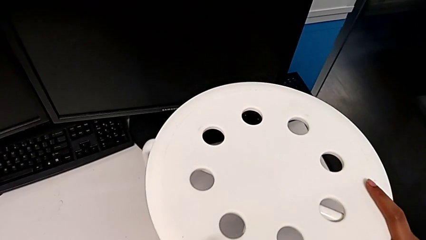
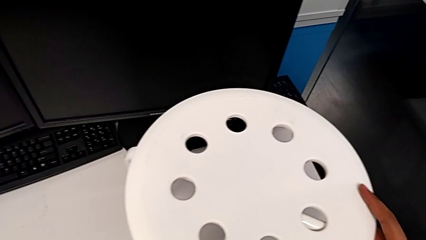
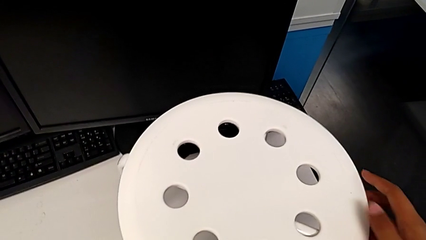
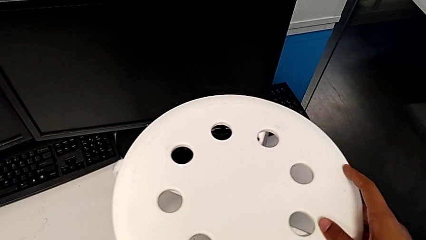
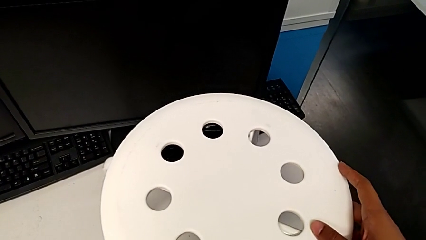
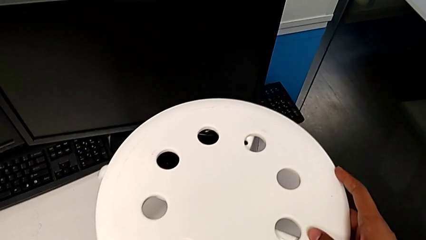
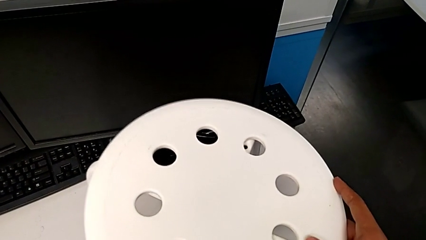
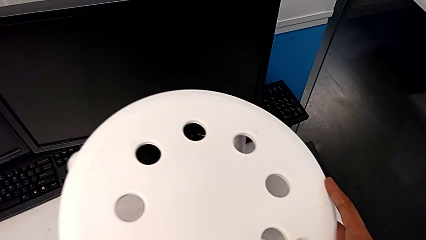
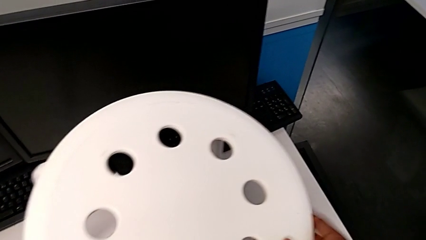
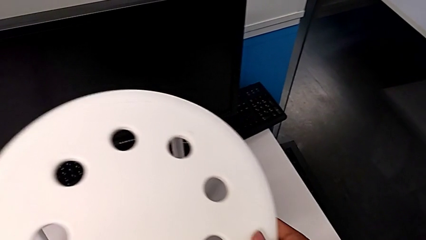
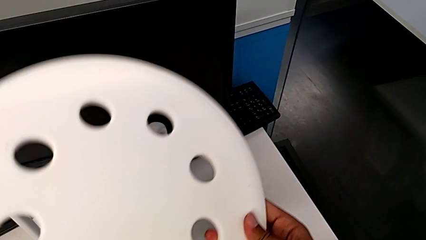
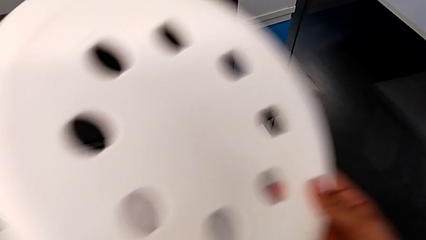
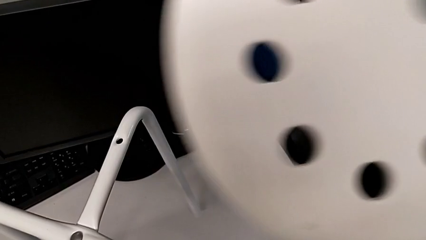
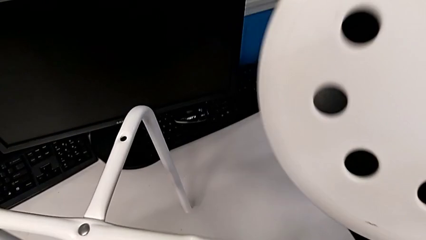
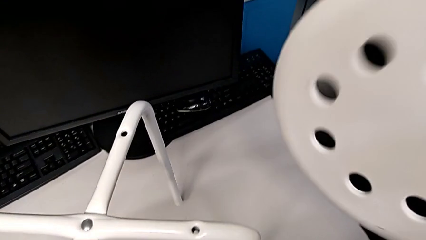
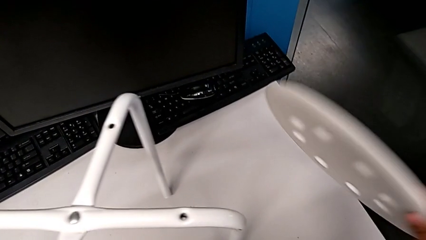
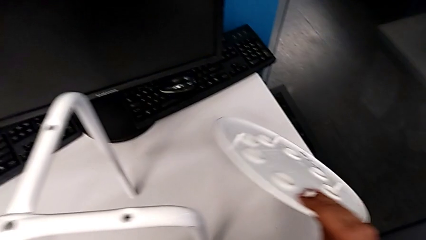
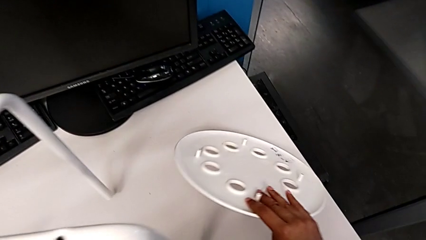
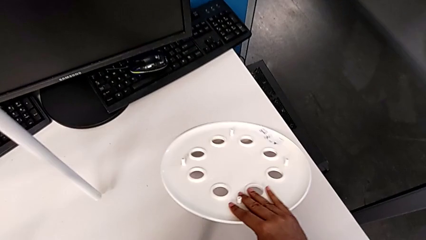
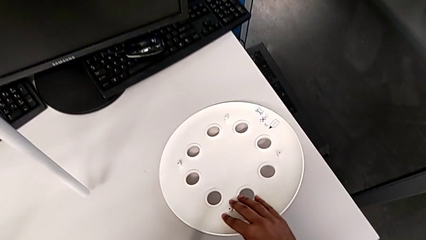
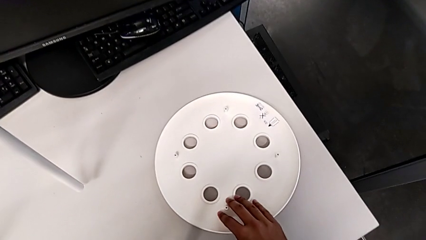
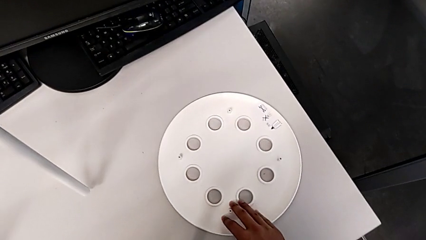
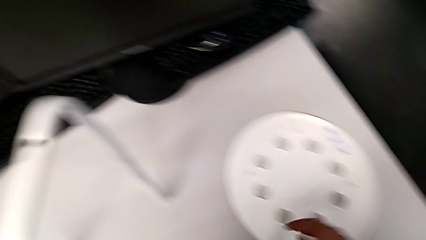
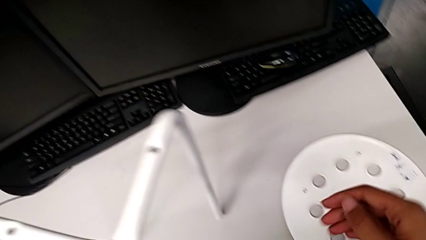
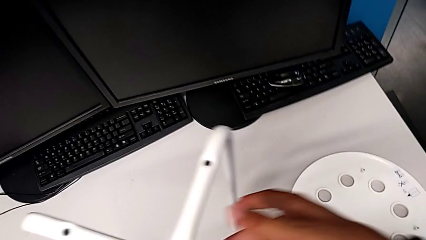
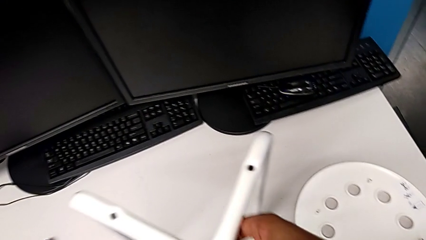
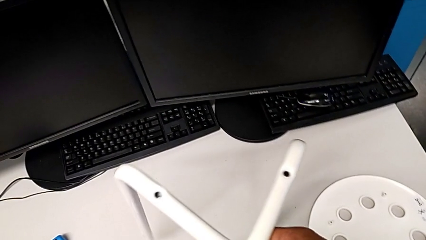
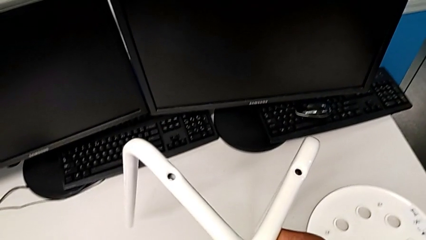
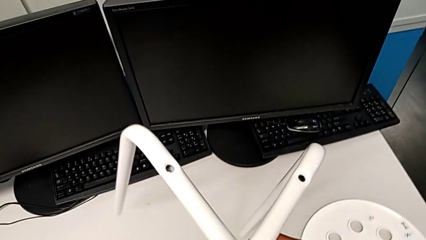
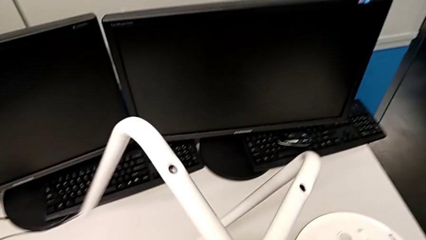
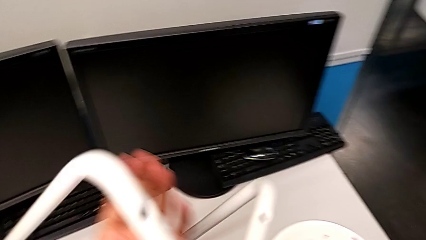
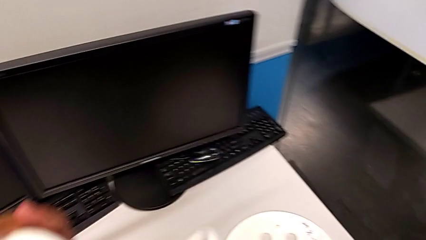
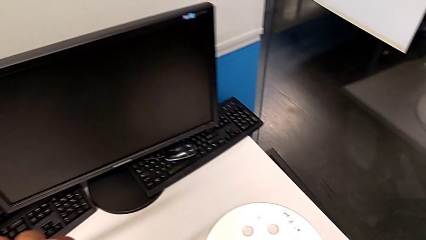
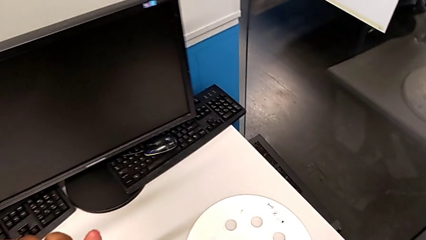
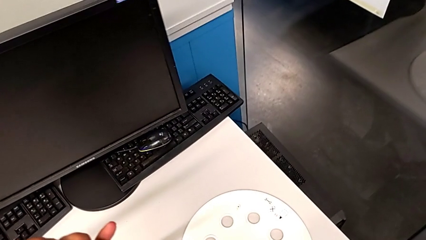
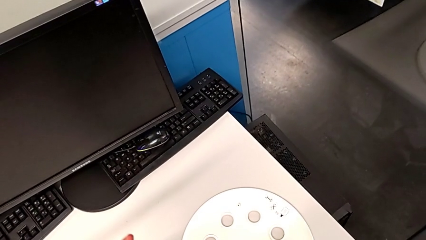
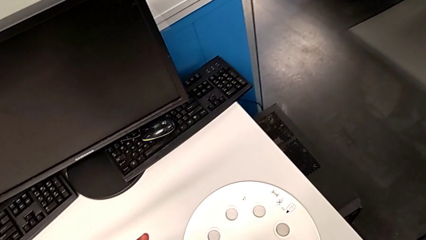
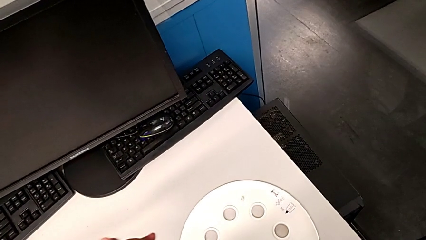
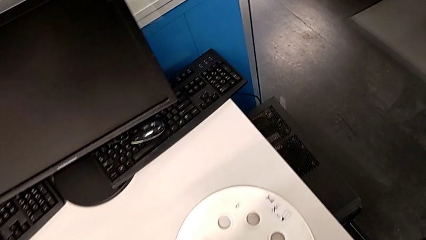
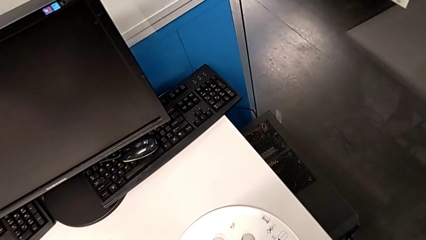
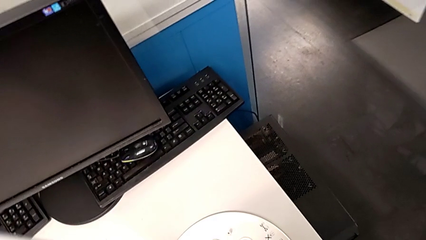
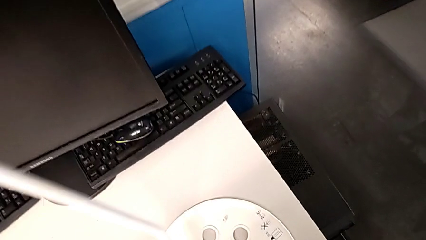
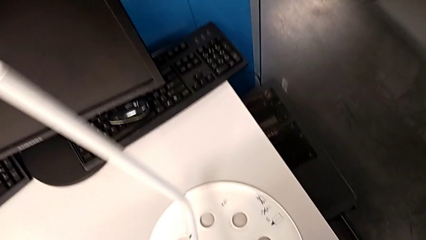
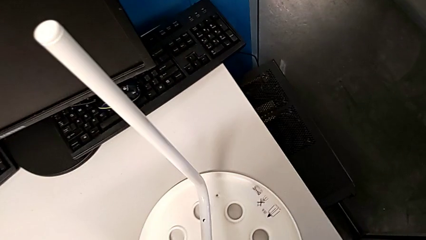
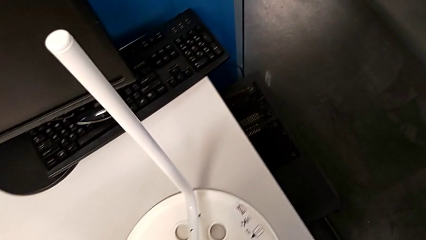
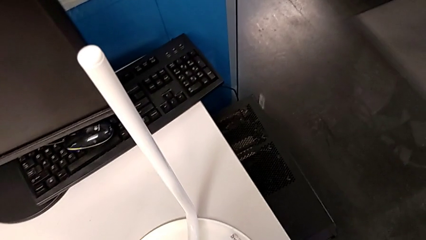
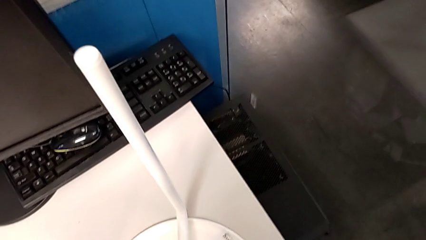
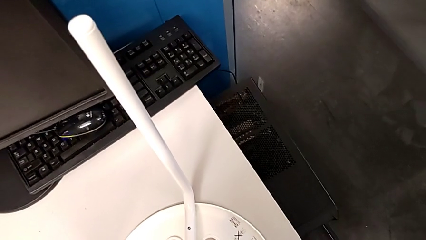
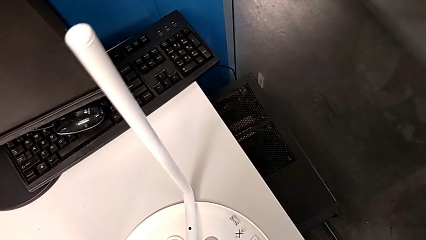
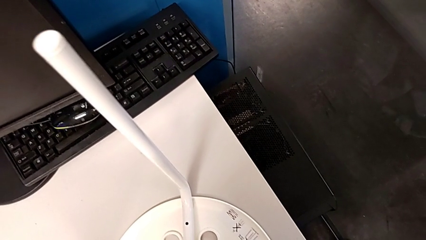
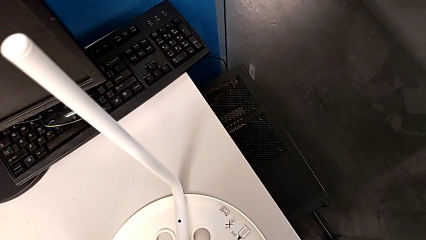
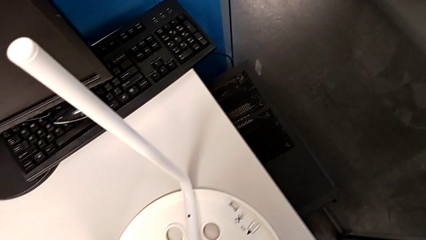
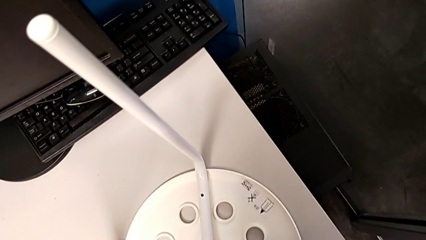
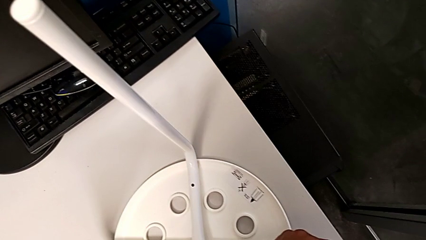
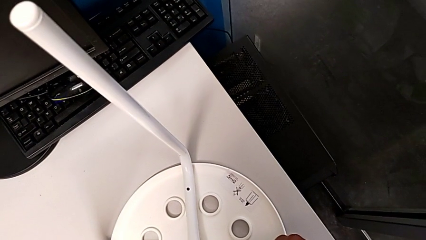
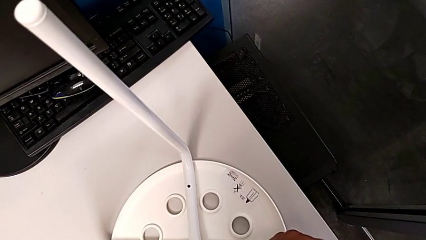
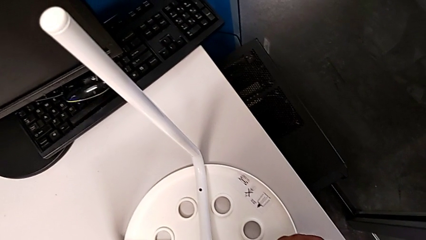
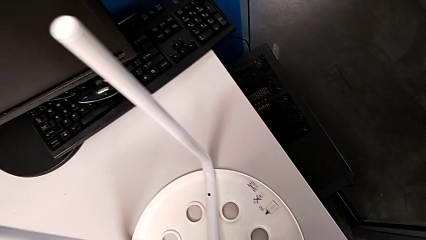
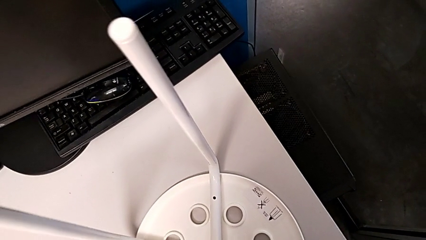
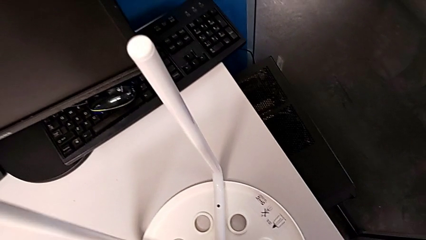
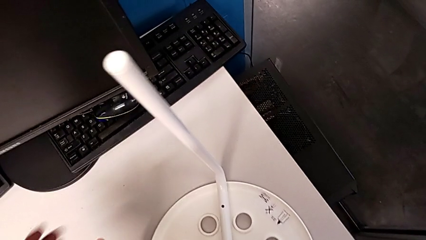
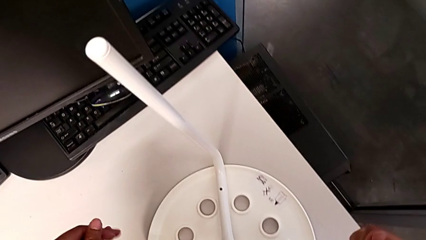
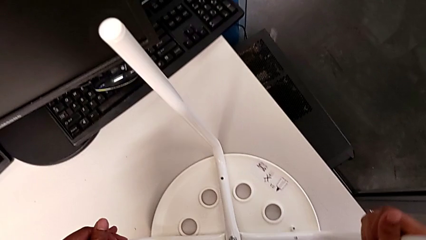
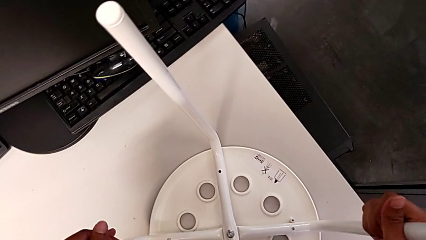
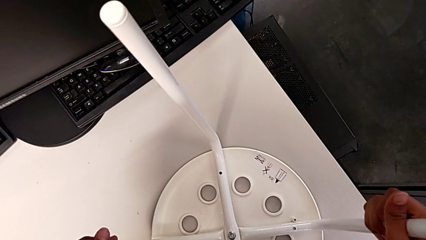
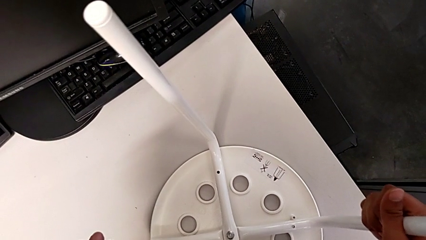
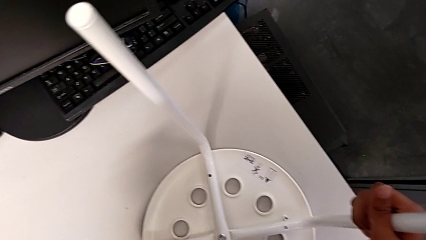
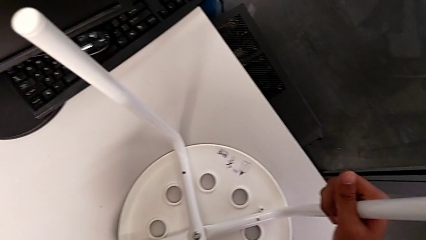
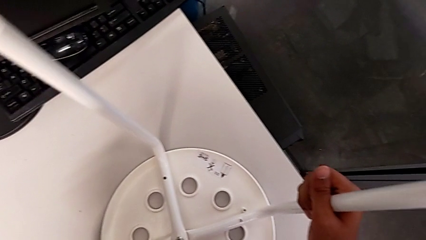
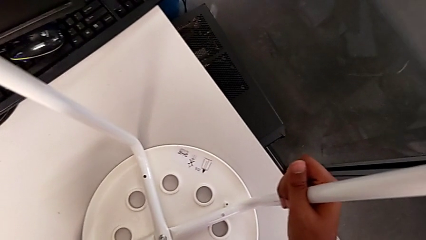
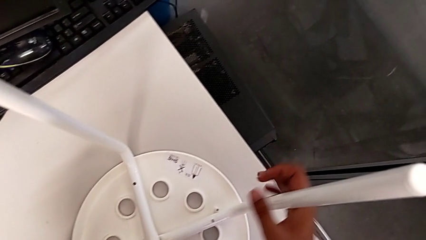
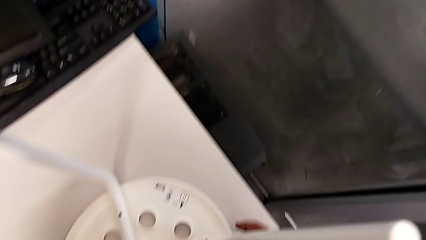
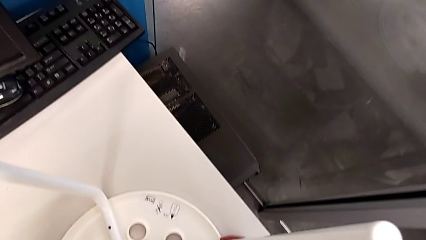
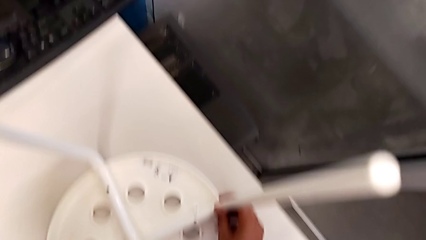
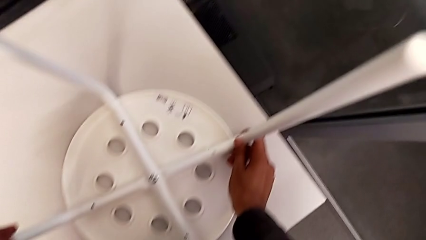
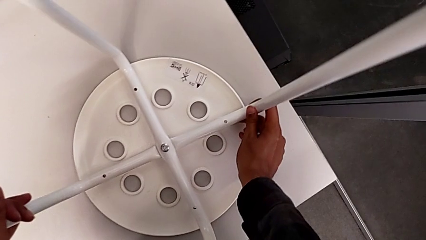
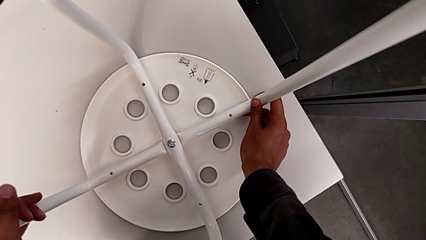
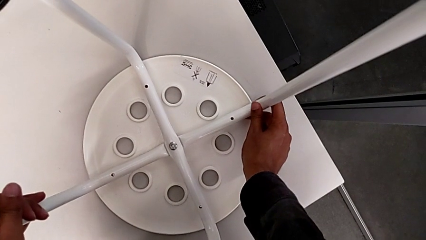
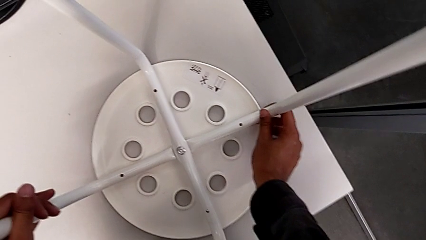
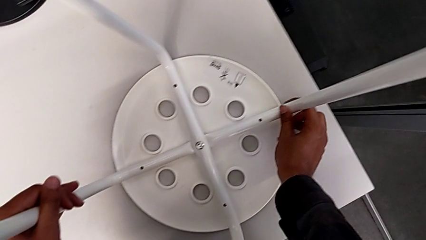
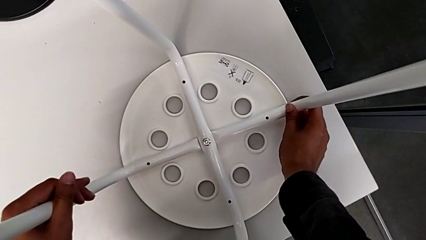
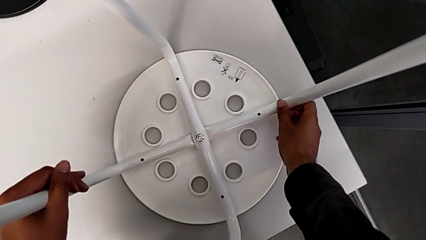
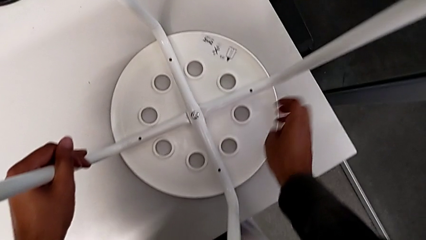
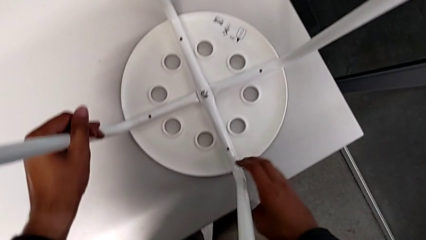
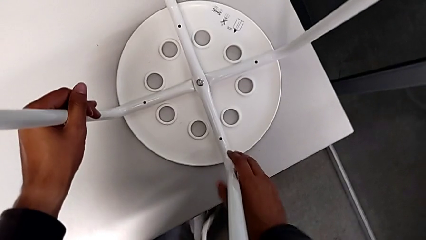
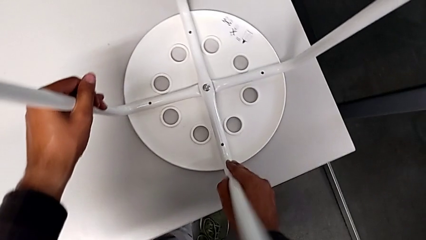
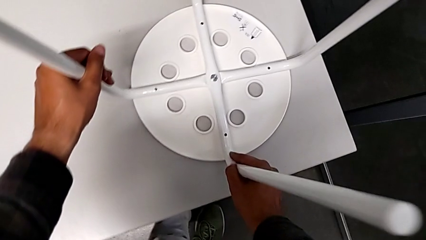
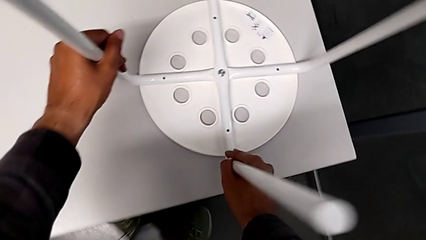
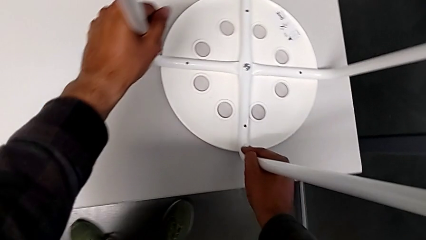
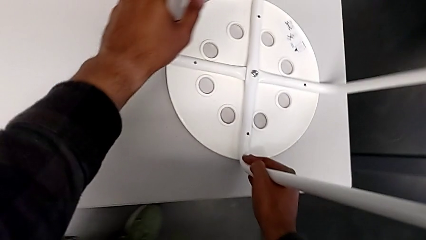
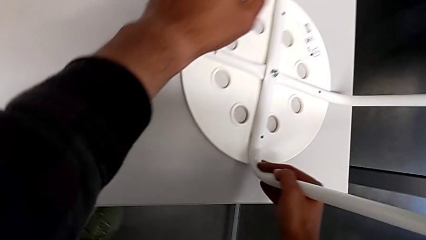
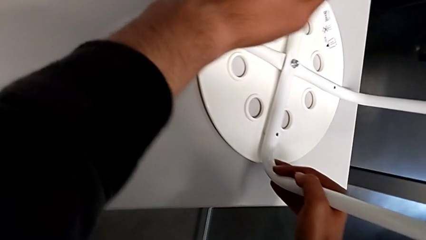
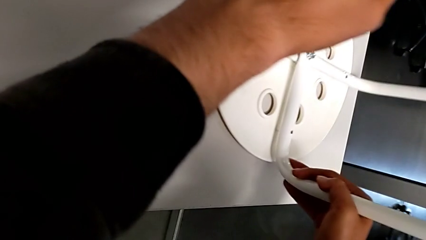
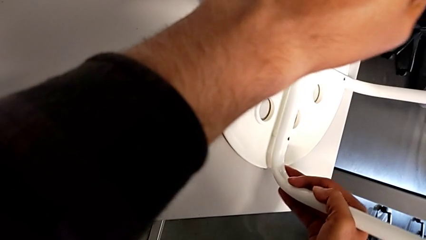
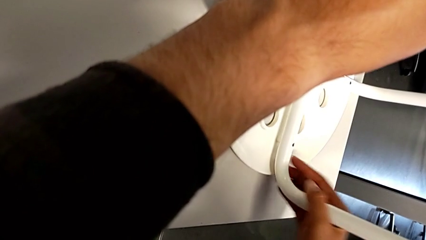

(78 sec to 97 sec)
The camera wearer is placing the seat onto the legs. They disassemble the seat, place it, rotate the leg, align it and begin to align the seat.
